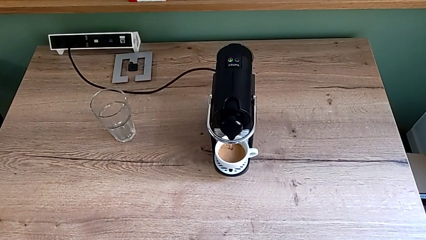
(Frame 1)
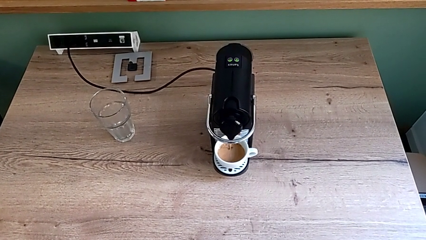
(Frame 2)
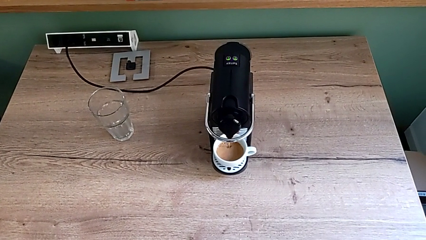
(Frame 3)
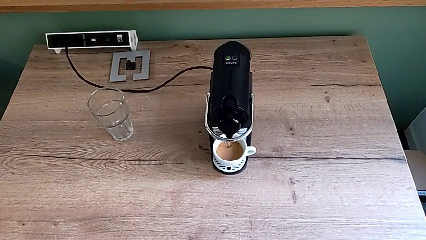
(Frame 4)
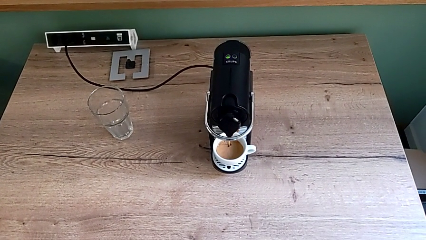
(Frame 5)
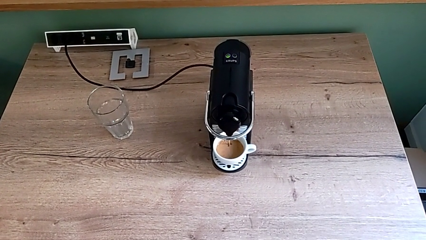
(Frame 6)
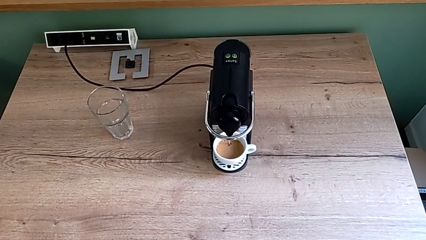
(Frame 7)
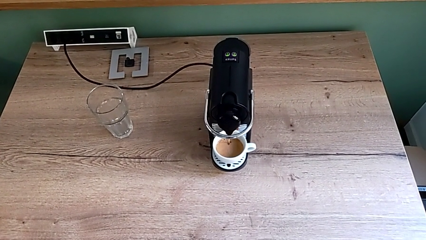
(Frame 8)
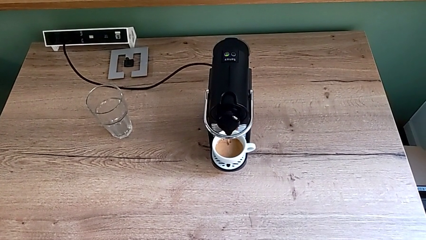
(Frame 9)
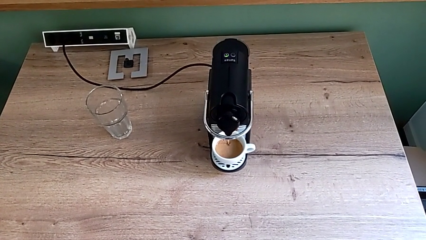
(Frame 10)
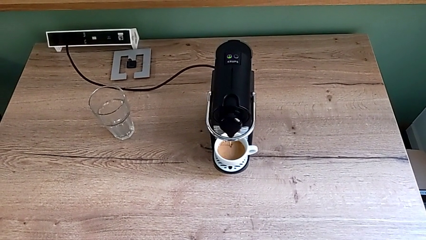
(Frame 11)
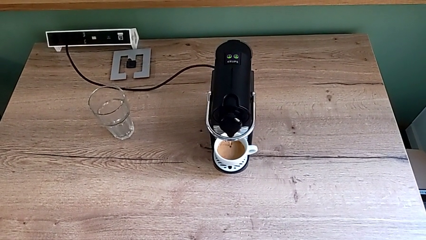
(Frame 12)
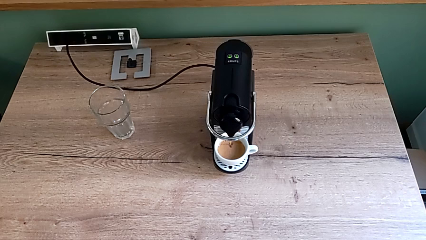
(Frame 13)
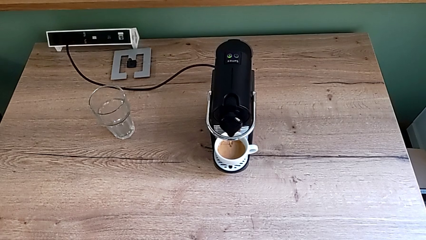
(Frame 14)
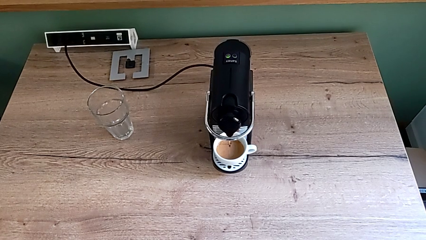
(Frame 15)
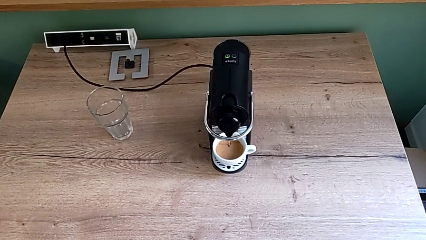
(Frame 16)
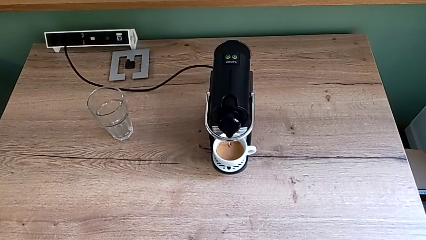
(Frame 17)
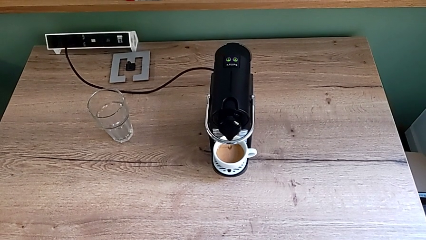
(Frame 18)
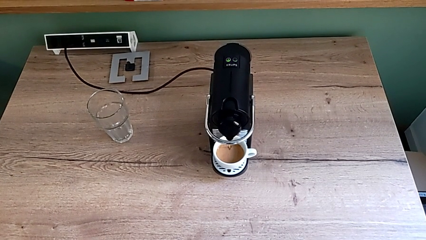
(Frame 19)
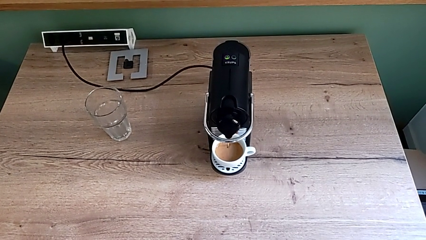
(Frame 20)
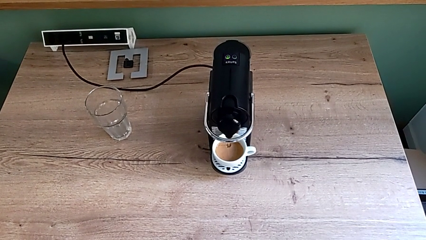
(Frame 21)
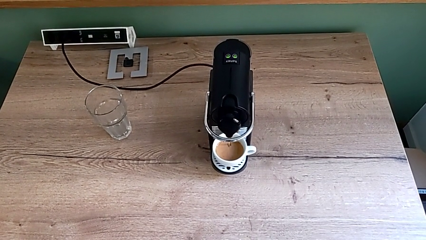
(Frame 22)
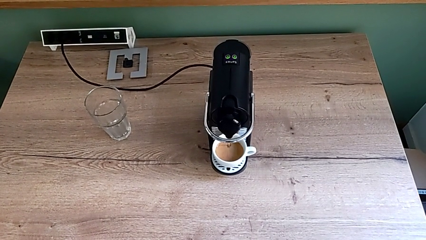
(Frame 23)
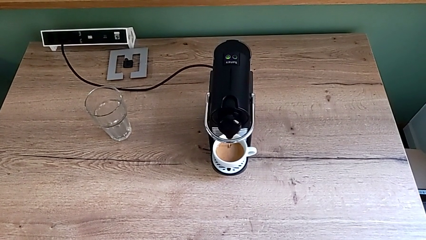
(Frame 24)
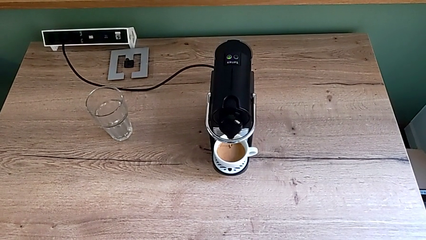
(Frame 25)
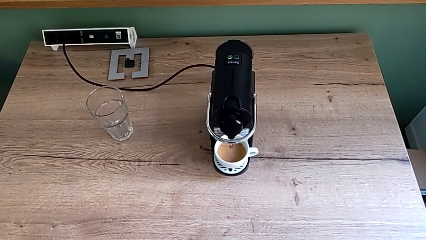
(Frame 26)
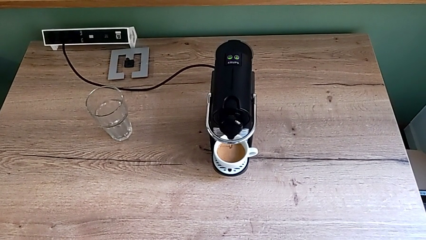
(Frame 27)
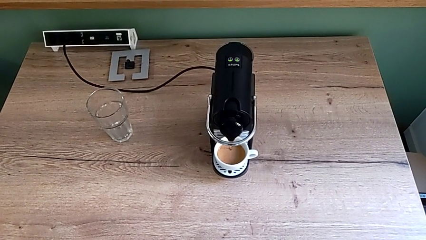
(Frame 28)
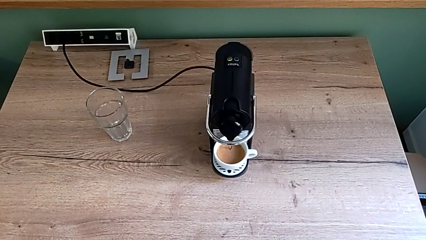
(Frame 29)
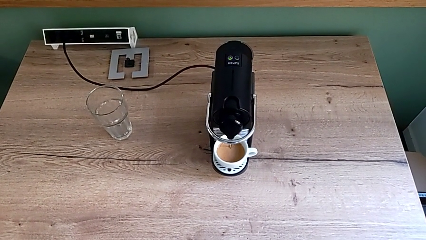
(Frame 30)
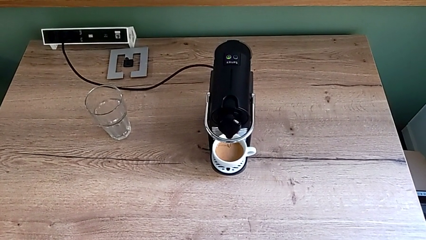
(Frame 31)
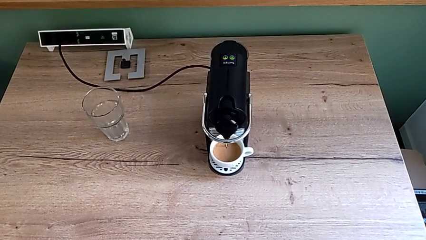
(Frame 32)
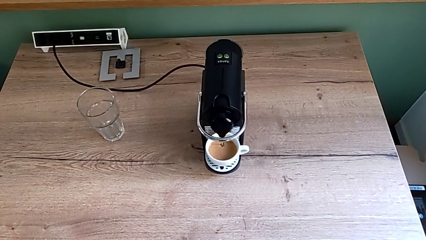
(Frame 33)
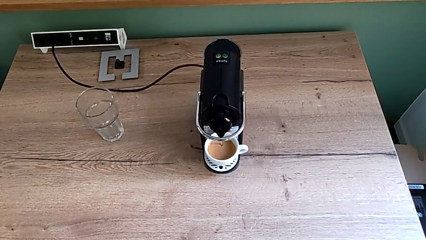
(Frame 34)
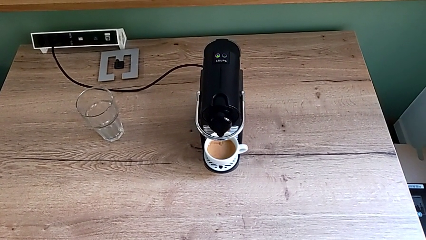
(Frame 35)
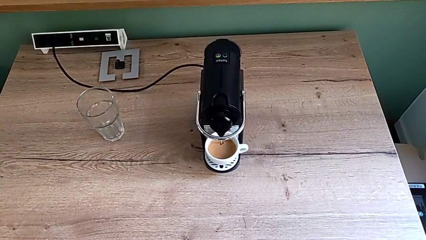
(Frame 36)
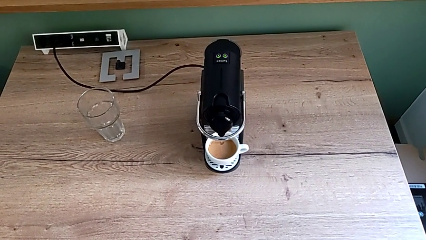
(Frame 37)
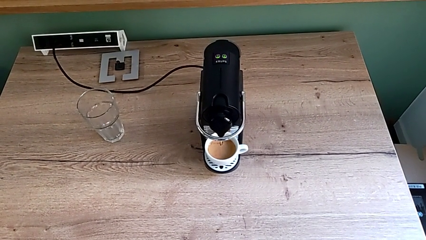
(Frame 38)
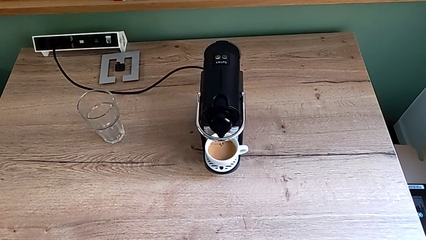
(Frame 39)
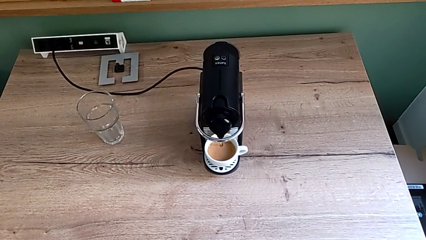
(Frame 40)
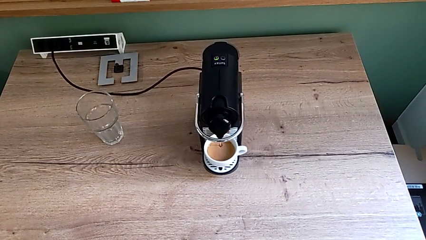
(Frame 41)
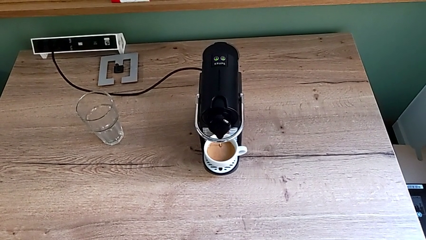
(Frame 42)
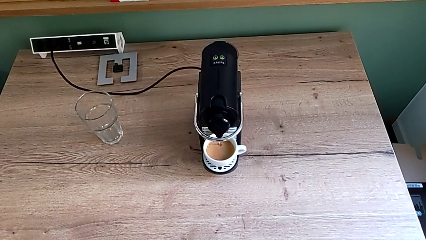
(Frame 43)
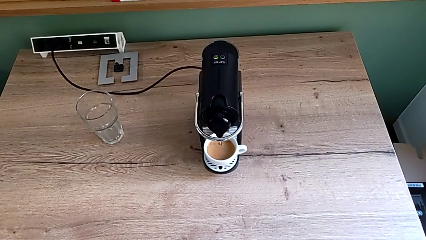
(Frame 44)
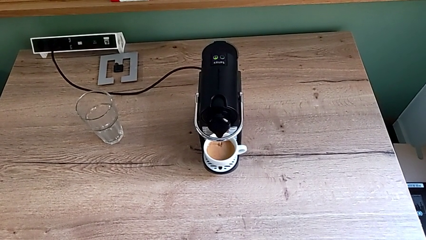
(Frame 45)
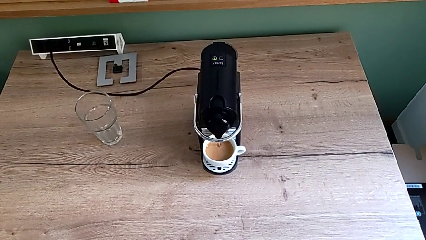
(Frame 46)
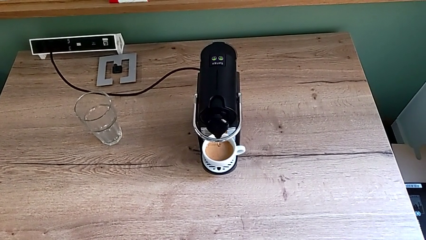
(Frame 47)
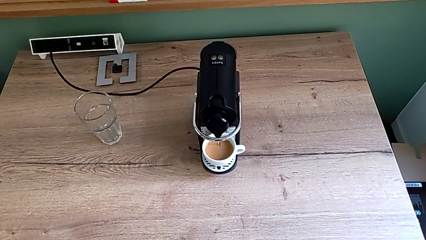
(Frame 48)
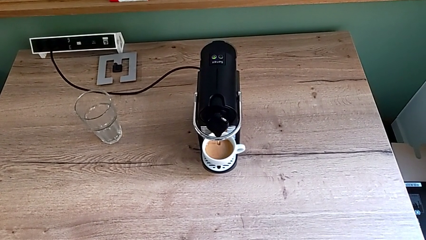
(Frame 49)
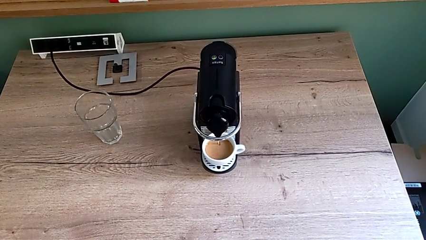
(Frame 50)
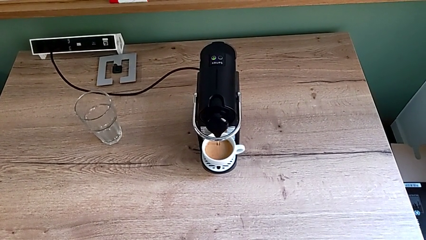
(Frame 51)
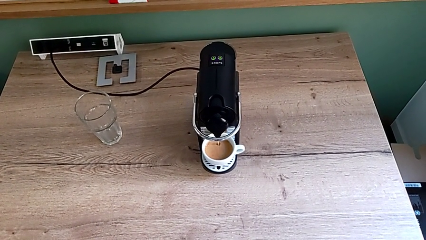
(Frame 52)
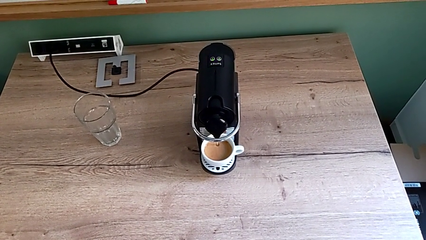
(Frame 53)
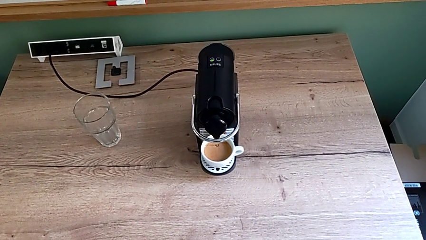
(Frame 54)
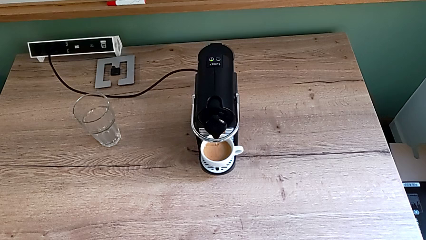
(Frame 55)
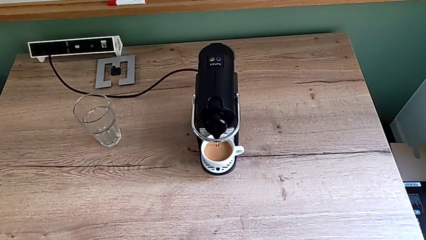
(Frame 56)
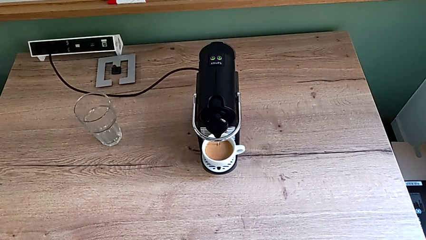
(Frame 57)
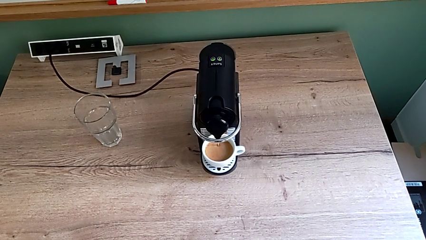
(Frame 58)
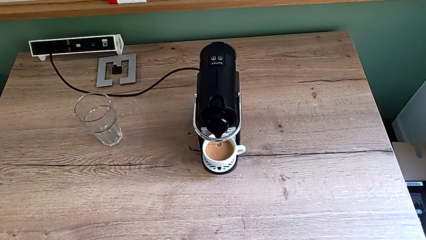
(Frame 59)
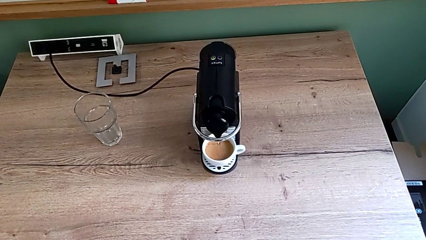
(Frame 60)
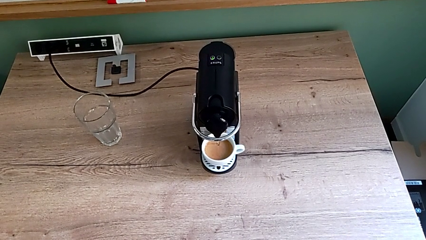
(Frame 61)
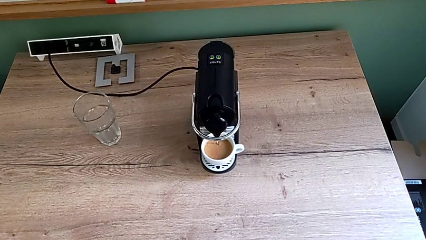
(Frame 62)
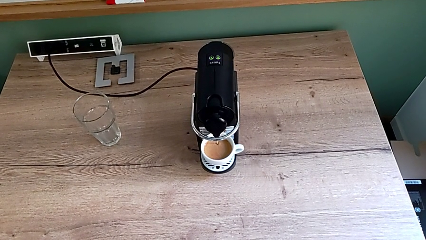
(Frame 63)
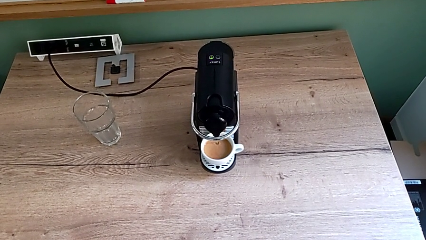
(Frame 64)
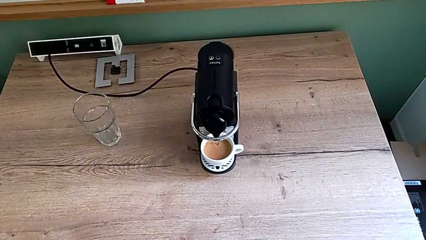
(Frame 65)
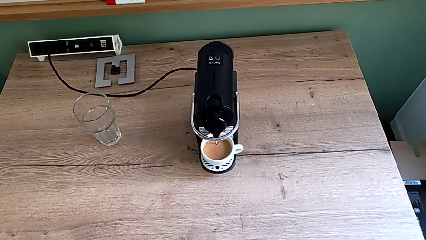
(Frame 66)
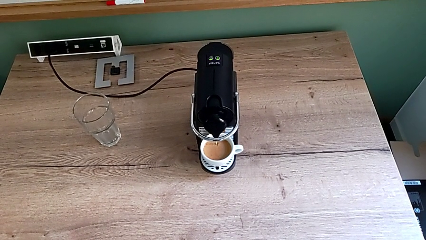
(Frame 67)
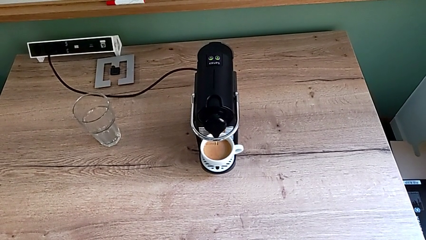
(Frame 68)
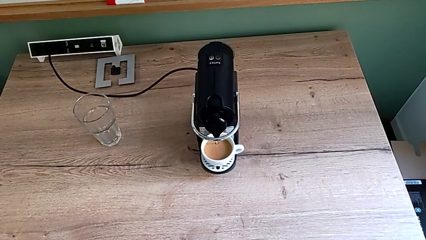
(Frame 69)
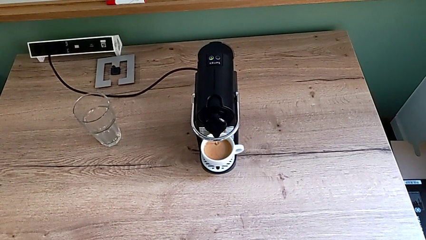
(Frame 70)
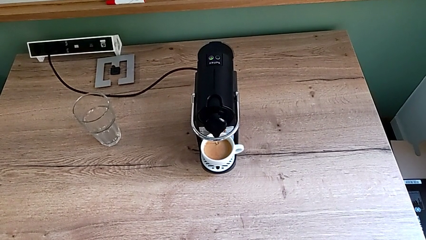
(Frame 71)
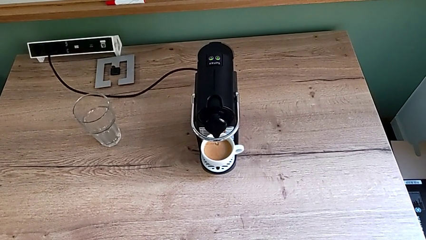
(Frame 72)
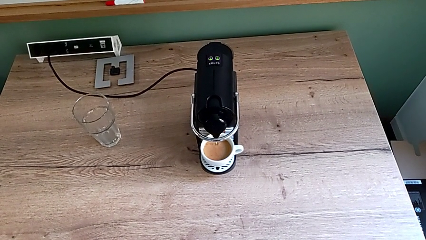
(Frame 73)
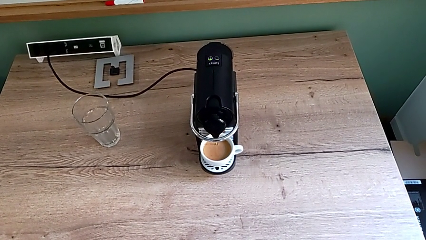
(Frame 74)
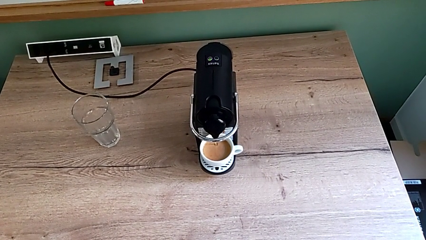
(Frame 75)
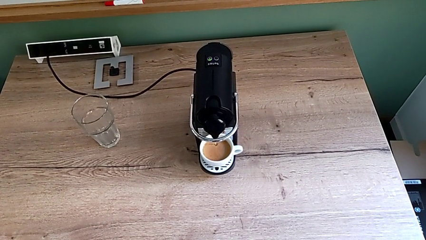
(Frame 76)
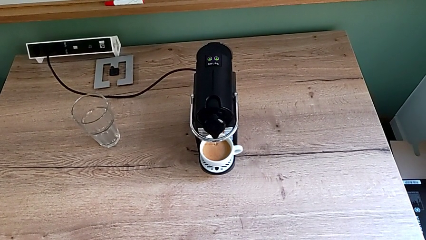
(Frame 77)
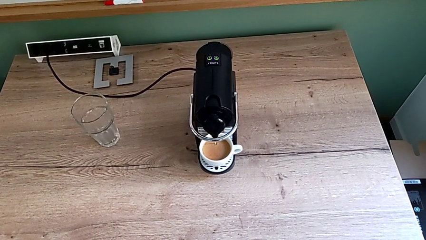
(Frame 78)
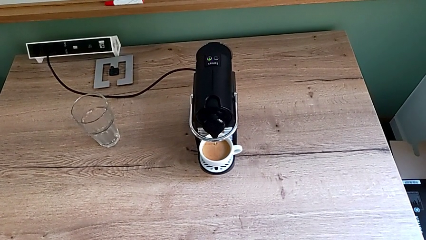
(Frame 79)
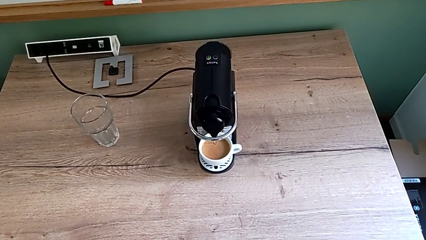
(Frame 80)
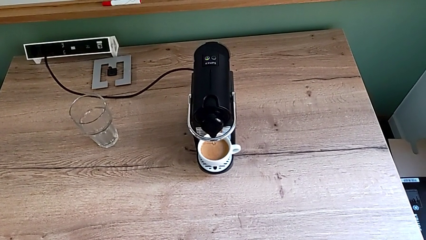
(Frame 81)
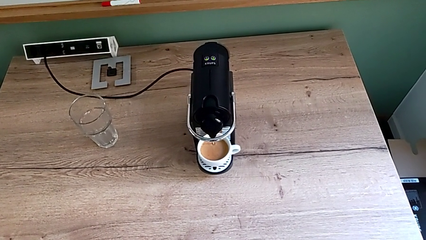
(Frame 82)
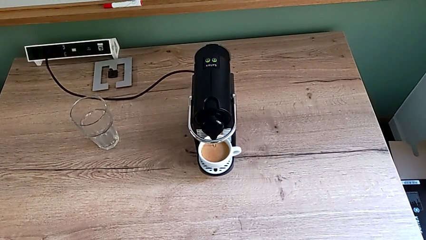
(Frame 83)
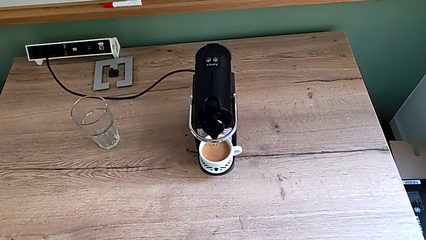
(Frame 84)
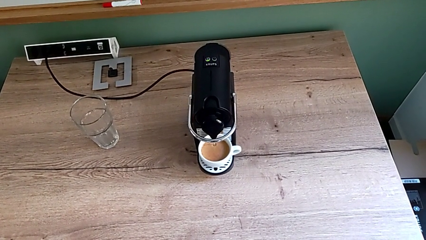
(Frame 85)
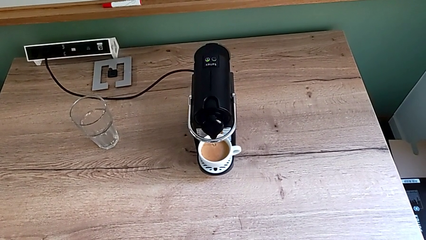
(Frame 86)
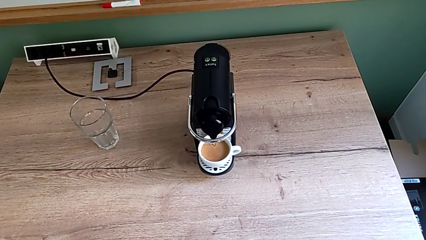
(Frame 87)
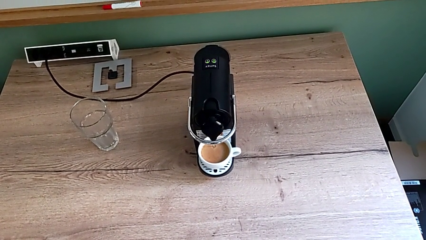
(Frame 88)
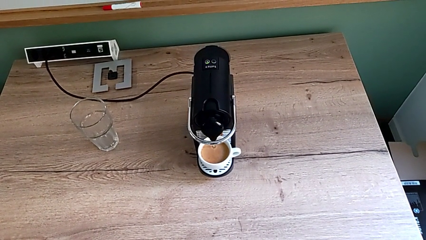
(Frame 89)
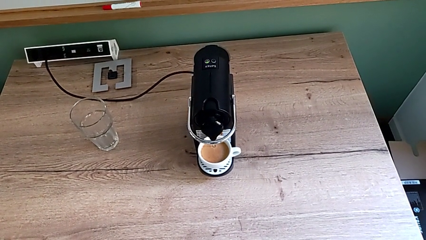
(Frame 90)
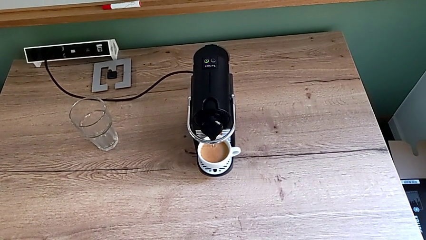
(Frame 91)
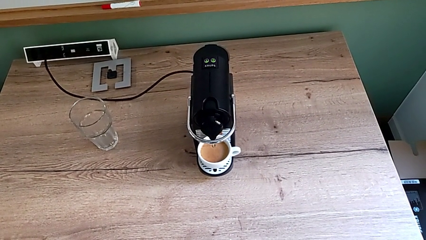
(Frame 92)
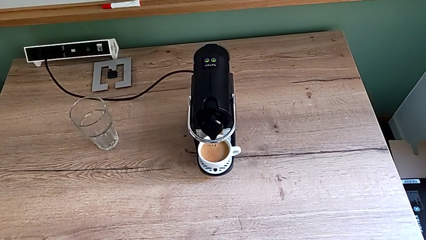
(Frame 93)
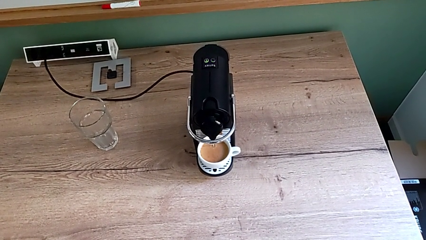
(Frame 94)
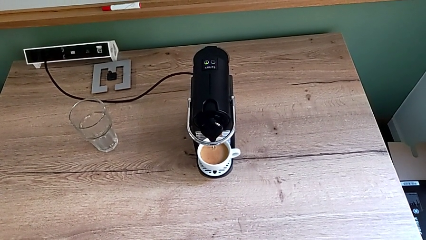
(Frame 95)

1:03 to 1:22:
The camera wearer is making a cup of coffee. They keep loading the cup.
